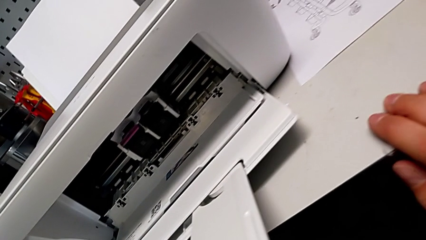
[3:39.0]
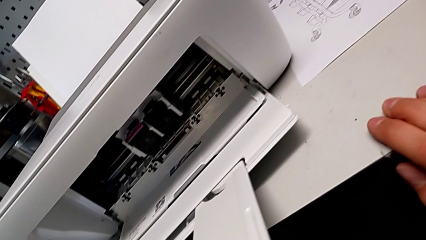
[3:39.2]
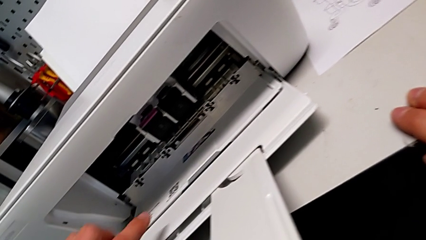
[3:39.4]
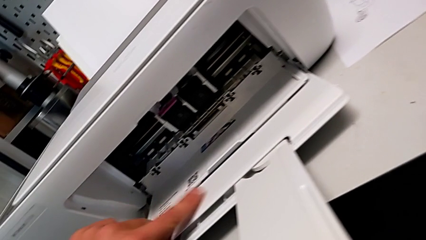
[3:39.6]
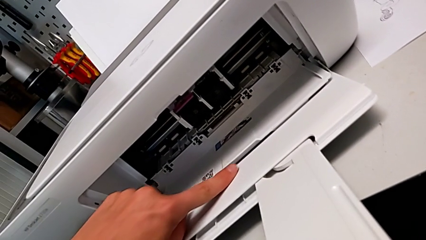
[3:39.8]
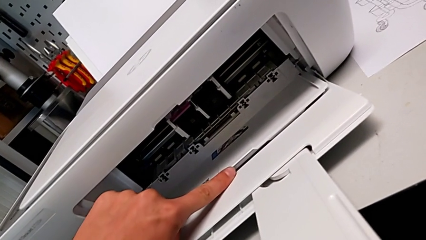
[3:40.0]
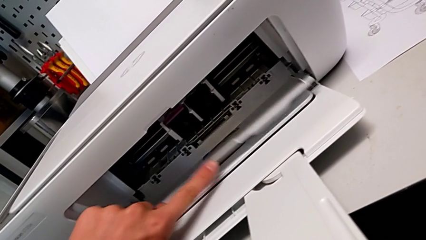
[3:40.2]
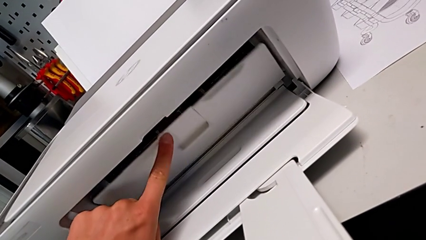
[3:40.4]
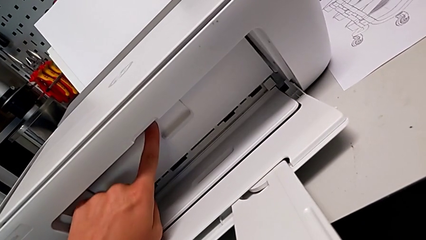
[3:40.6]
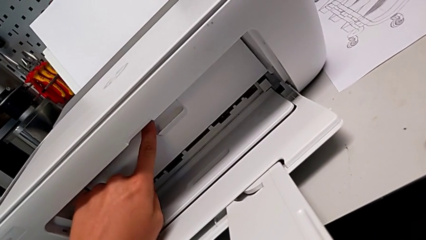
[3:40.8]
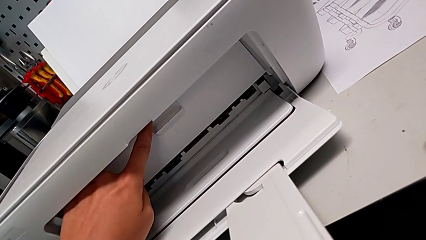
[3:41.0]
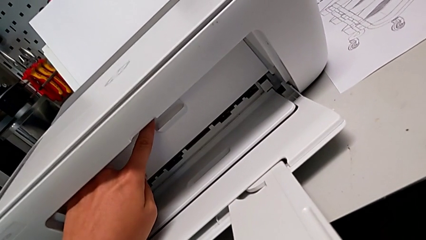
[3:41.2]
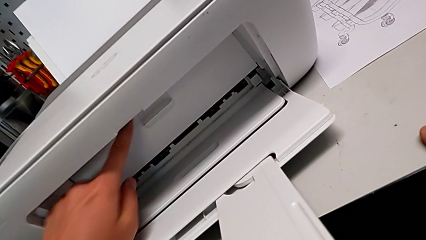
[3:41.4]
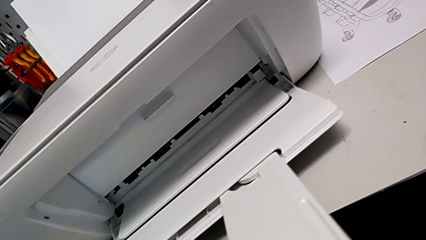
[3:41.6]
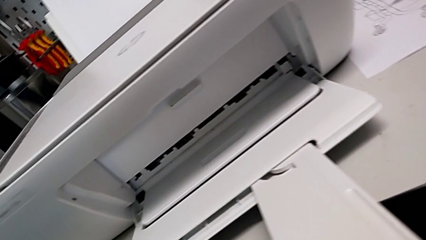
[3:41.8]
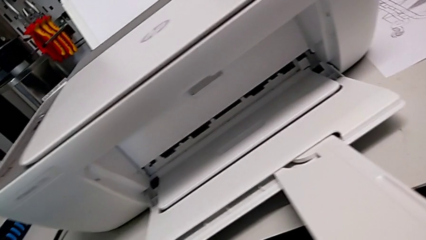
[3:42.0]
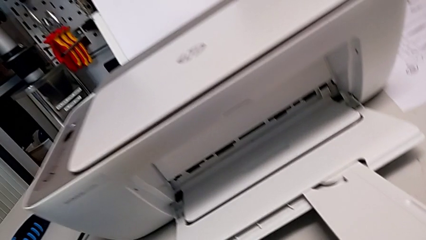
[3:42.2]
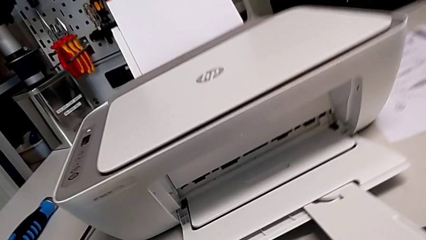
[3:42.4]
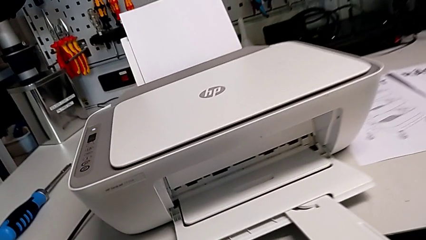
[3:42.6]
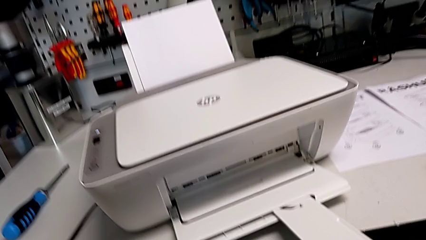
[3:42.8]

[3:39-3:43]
The camera wearer is exchanging the ink cartridges from the printer. They close the cartridge gate.

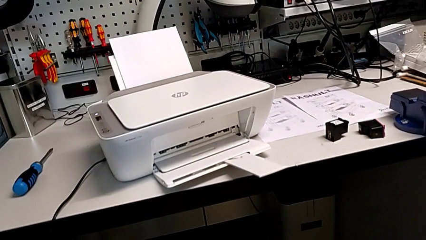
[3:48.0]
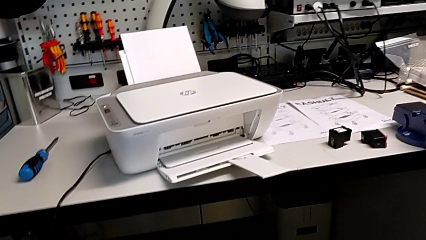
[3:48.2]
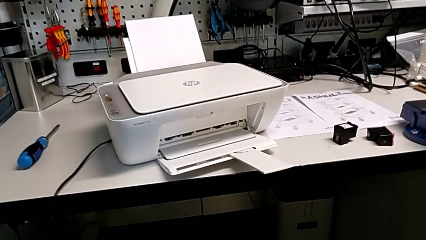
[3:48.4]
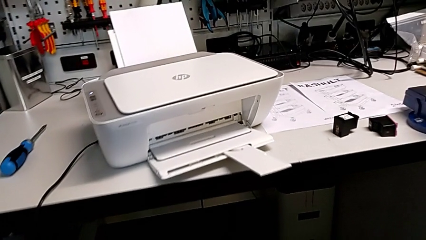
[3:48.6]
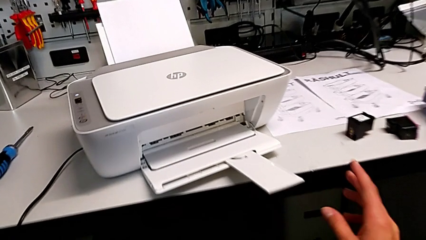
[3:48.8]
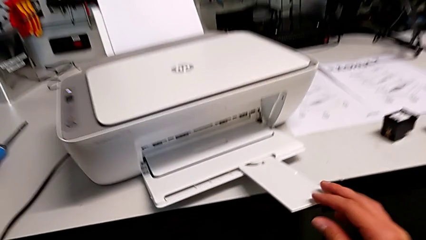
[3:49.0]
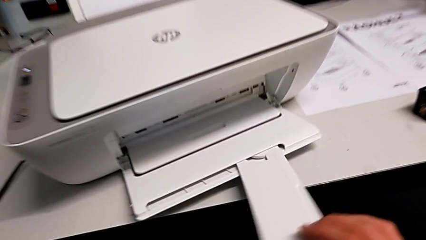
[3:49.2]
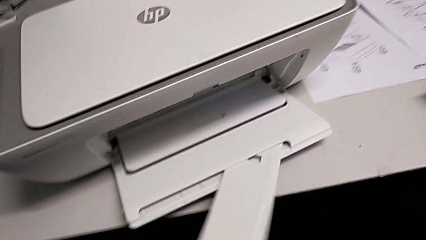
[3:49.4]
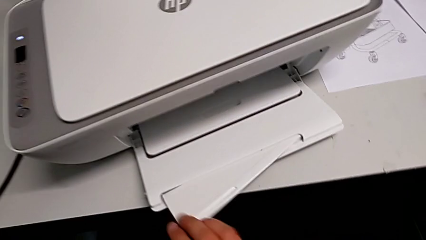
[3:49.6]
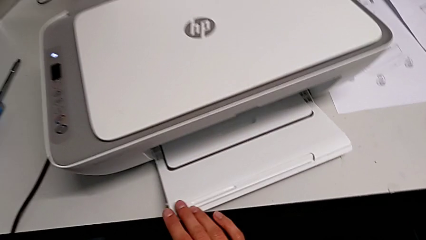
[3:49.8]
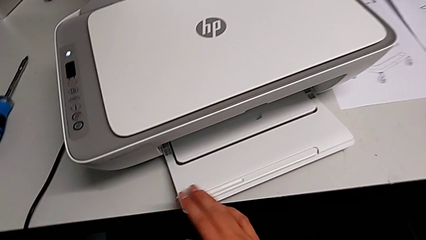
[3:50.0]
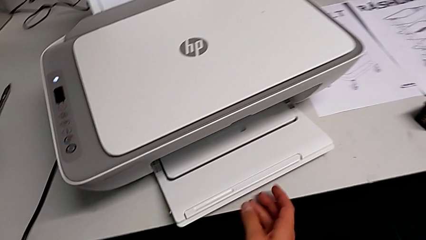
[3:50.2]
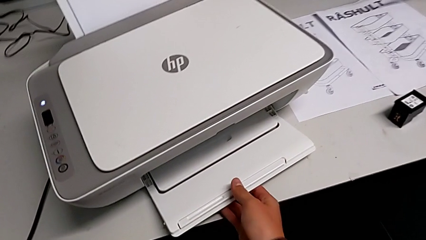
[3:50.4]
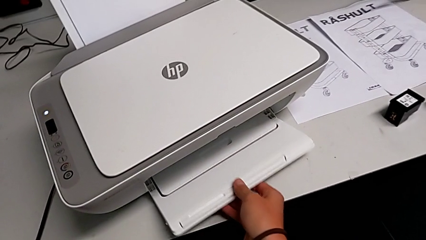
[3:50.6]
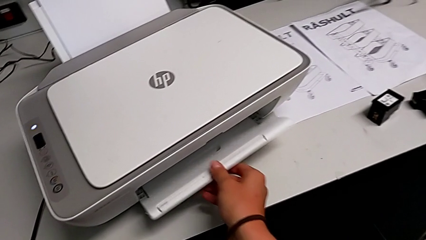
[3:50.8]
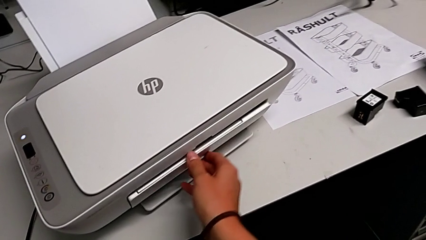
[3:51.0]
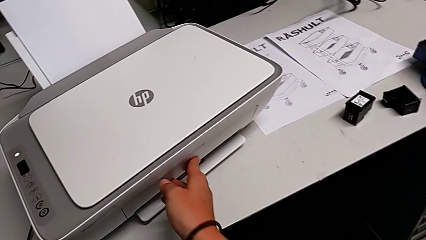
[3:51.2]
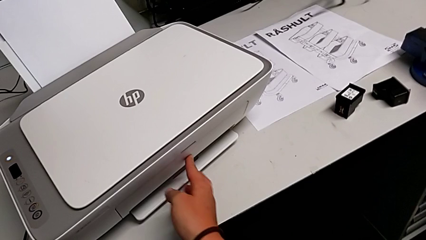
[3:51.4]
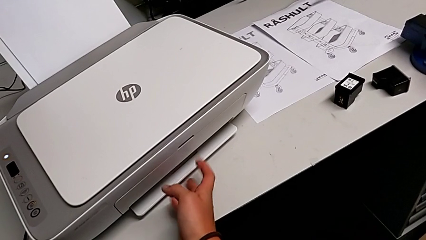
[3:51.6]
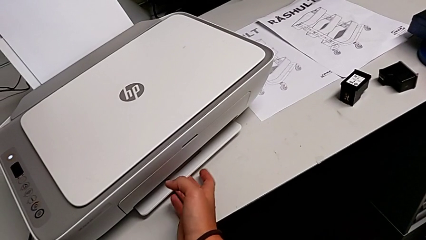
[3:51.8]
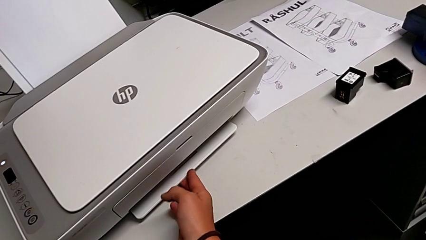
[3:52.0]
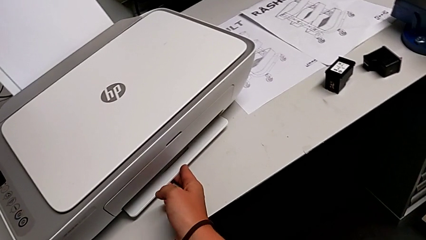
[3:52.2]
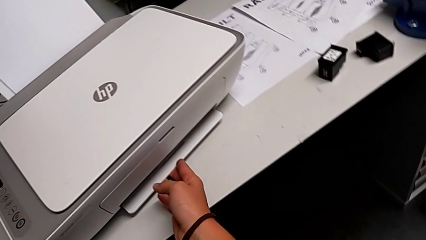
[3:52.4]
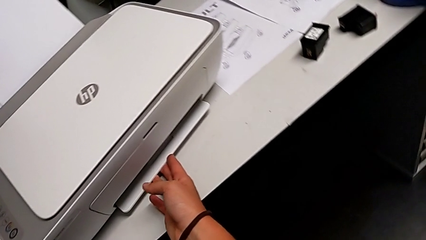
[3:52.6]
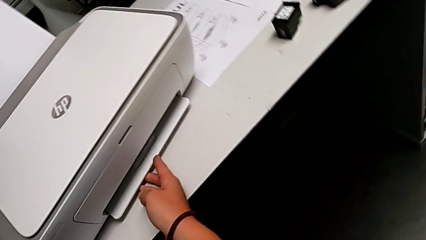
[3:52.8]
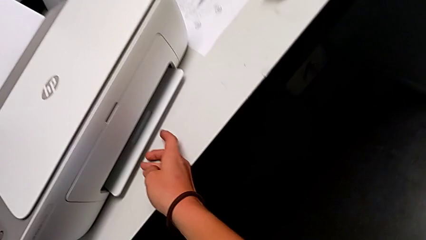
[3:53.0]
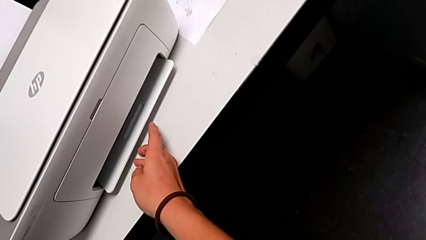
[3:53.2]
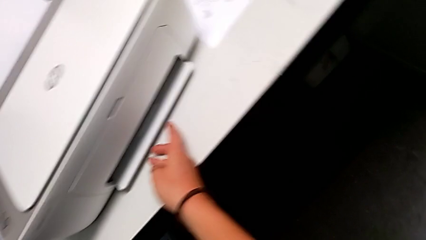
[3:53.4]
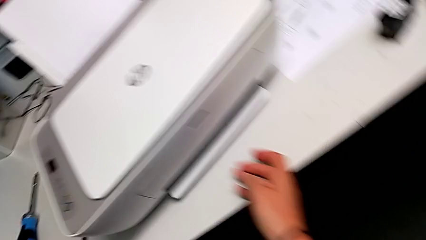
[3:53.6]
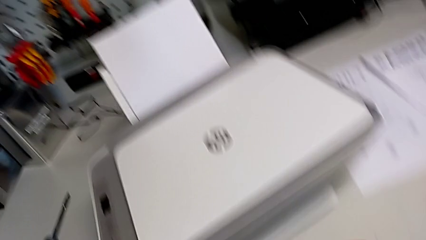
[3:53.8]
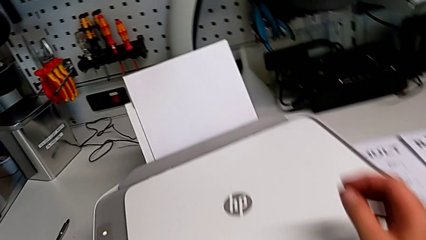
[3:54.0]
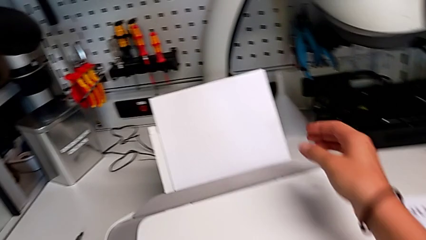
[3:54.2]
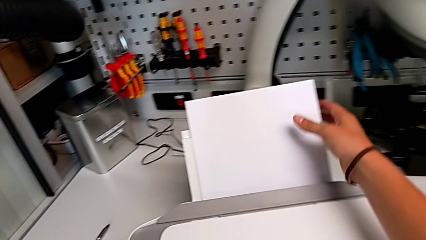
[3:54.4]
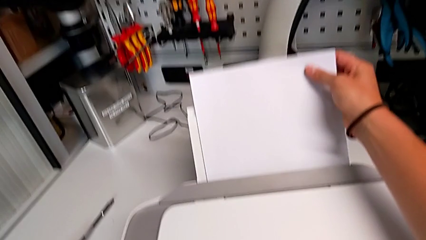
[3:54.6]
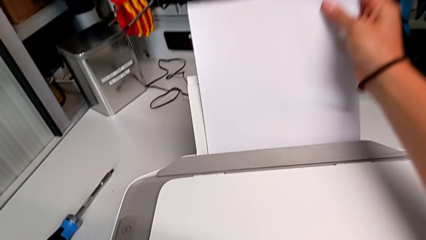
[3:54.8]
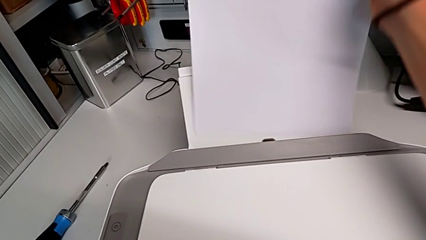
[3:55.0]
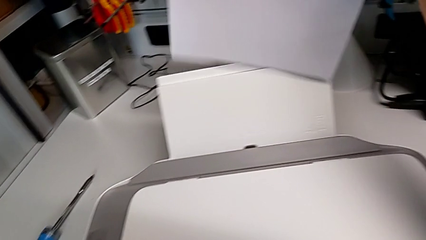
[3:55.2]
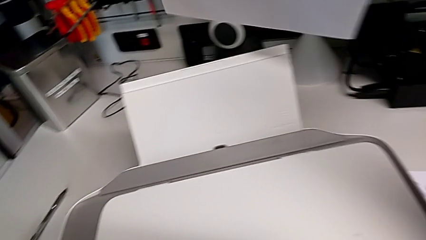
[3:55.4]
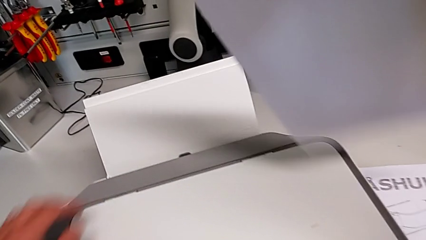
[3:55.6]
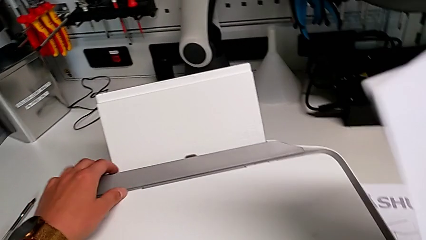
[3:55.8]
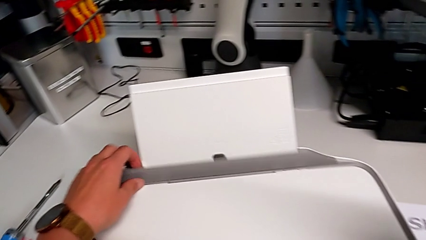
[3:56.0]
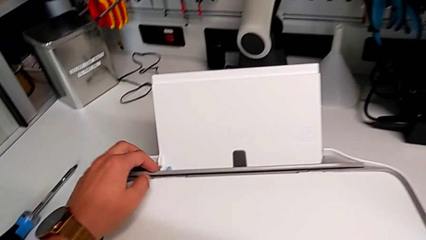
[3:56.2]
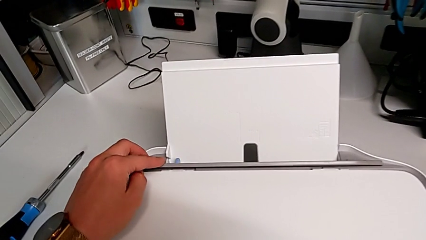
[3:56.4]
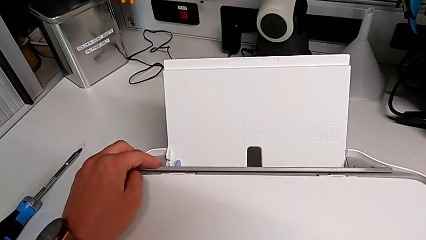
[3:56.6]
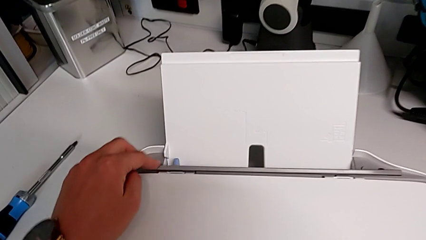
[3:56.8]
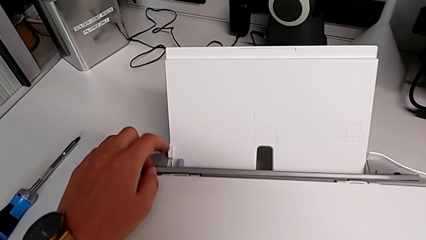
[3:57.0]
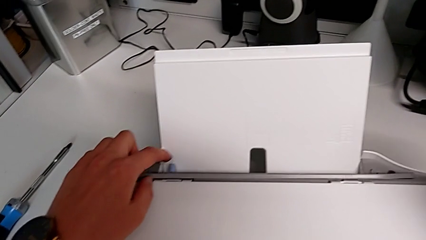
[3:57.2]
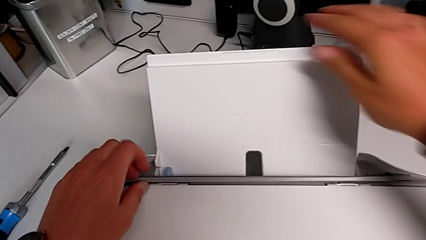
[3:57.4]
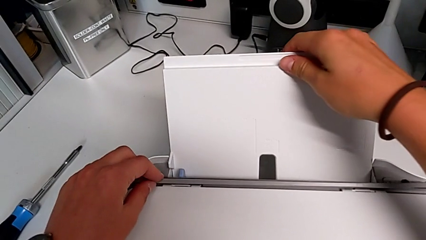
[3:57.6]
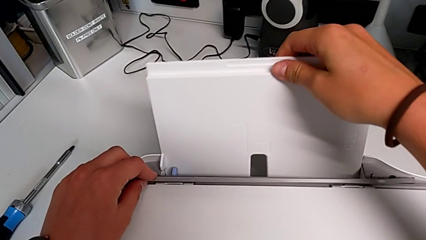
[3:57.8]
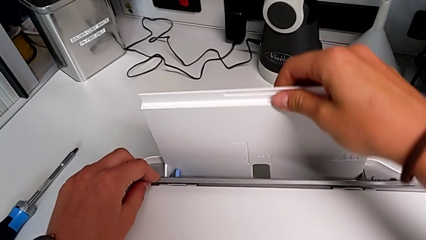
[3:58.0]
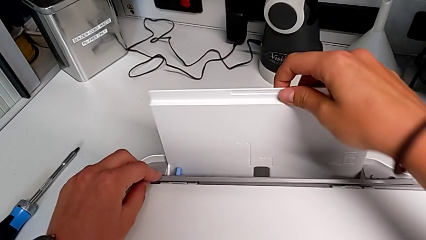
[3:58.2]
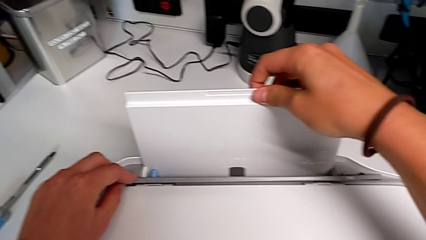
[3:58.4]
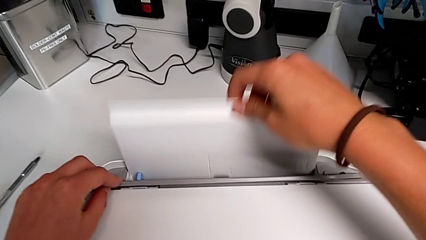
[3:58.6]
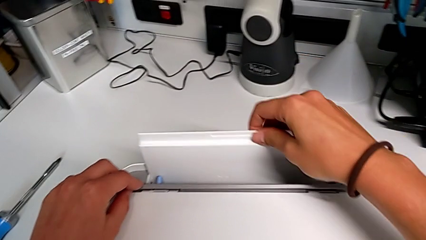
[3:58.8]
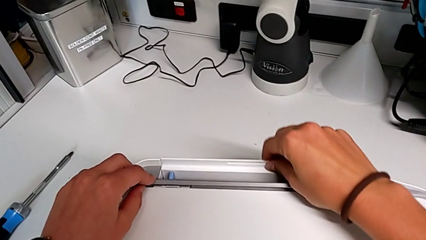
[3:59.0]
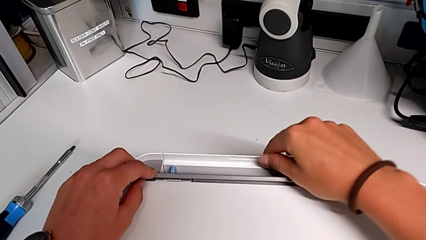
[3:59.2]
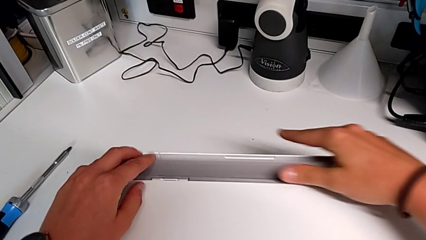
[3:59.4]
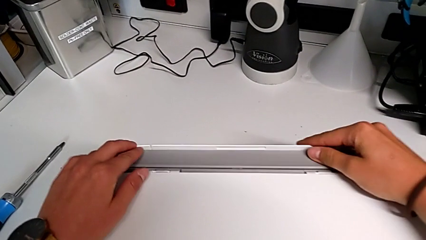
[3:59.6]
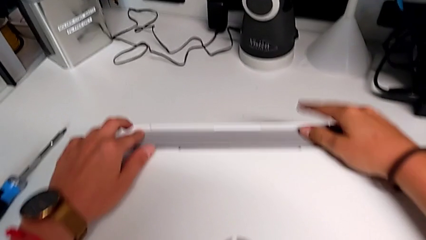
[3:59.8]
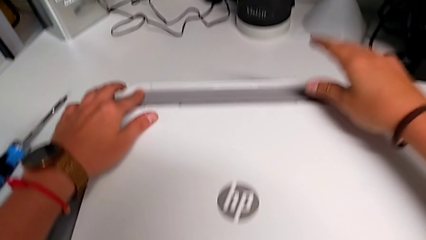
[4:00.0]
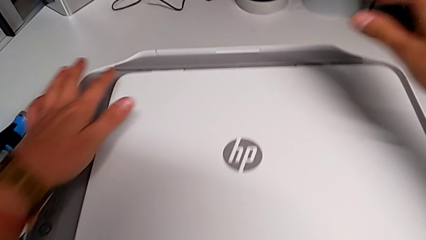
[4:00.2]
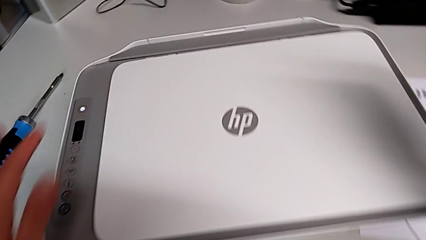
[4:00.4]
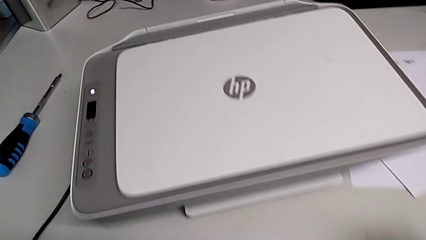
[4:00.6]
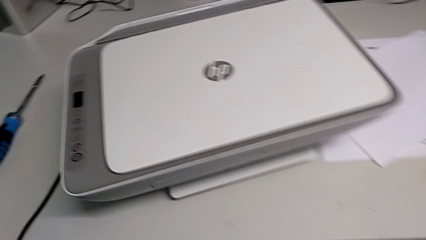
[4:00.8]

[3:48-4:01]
The camera wearer removes the paper stack and closes the printer. They close the extending paper tray, close the paper tray and wrongly grab the paper tray, trying to close the tray base but it cannot be closed. They grab the paper stack, open the gray copy gate, close the paper tray and close the gray copy gate.
